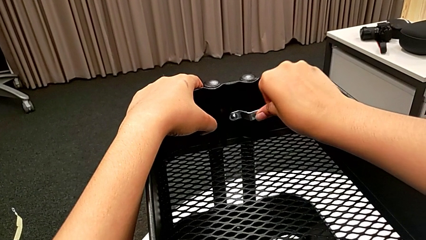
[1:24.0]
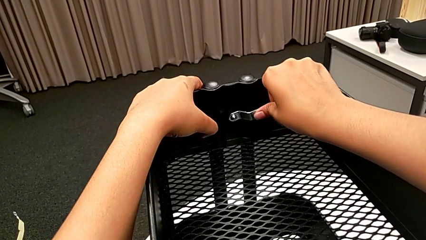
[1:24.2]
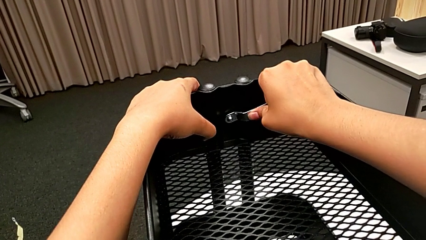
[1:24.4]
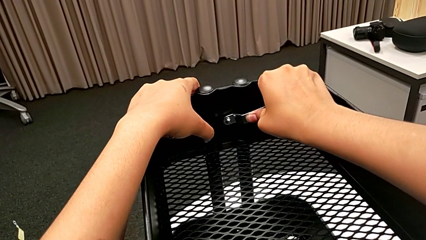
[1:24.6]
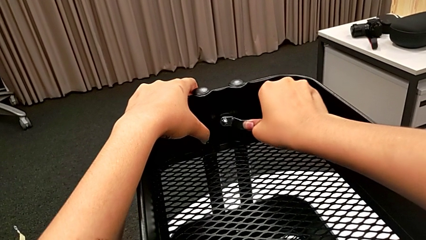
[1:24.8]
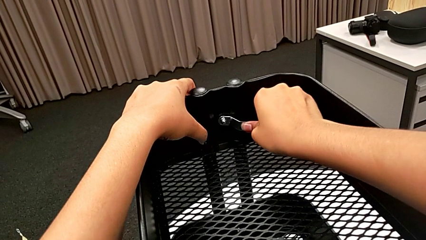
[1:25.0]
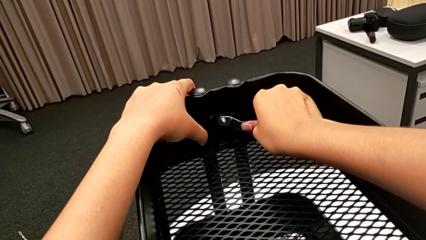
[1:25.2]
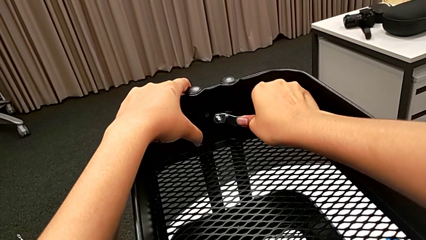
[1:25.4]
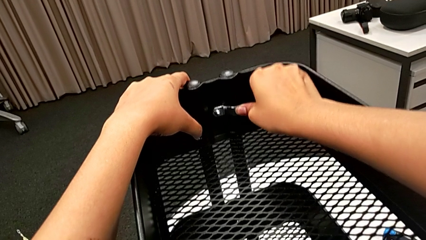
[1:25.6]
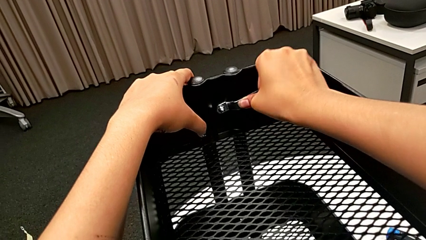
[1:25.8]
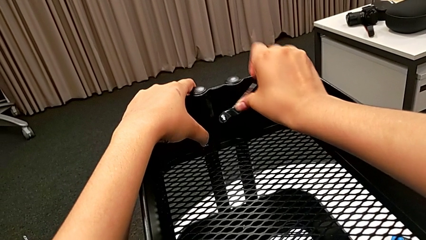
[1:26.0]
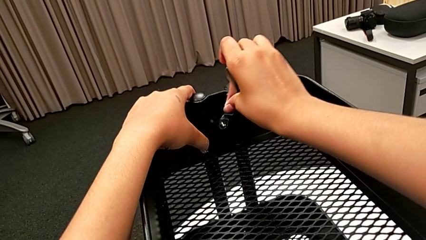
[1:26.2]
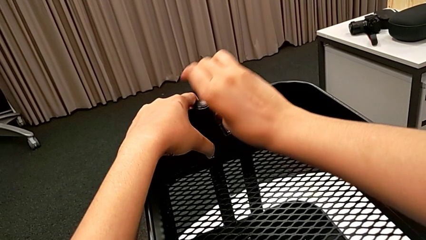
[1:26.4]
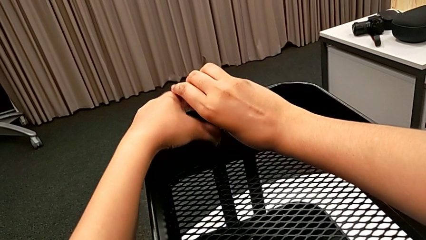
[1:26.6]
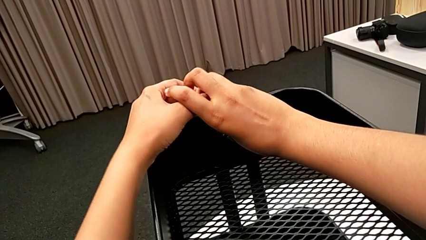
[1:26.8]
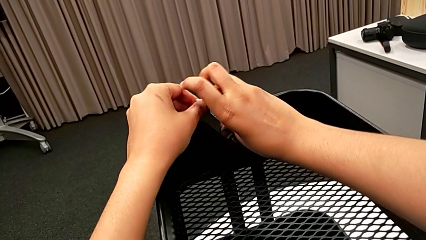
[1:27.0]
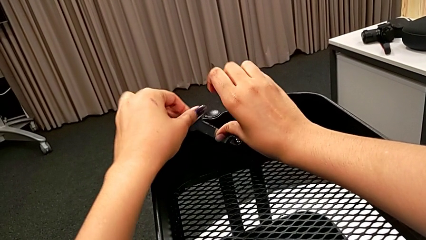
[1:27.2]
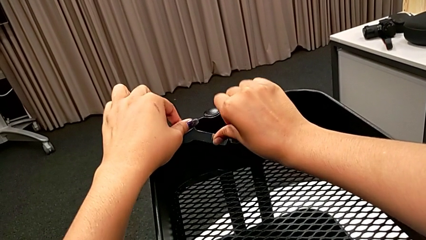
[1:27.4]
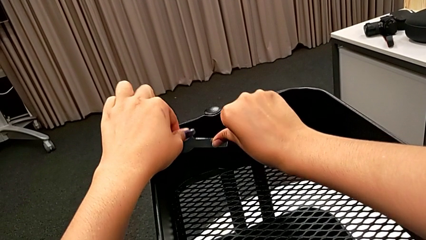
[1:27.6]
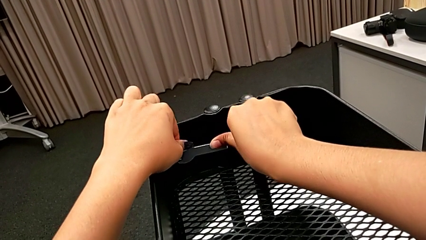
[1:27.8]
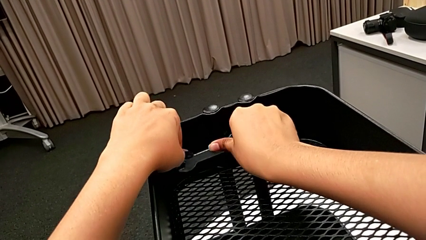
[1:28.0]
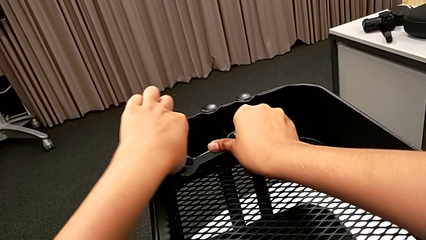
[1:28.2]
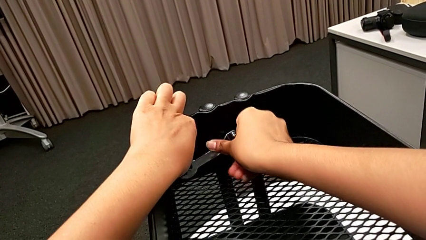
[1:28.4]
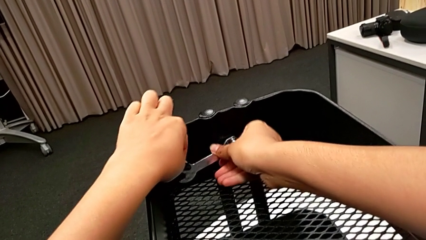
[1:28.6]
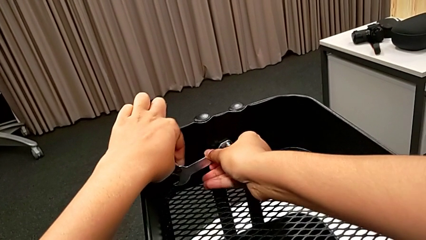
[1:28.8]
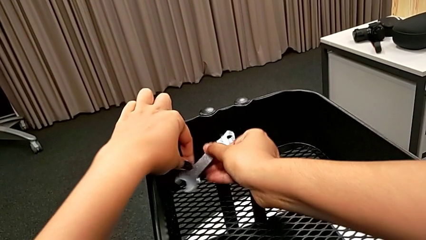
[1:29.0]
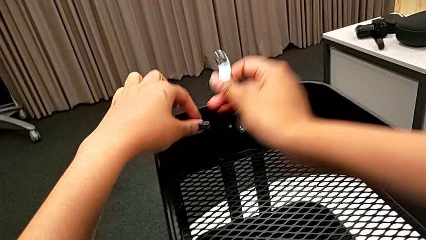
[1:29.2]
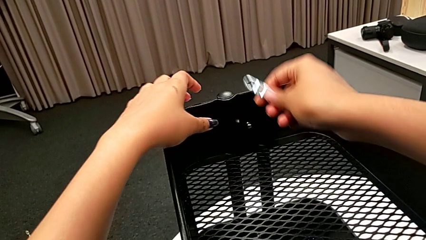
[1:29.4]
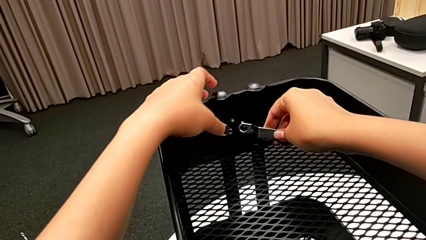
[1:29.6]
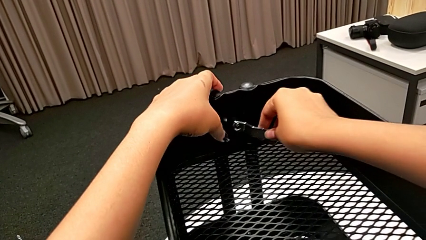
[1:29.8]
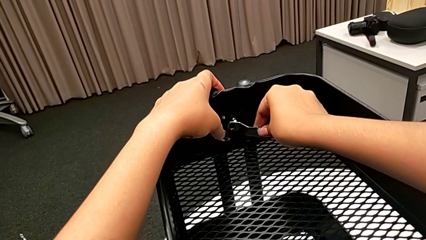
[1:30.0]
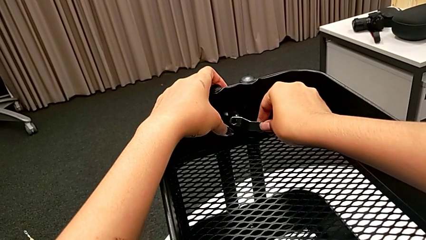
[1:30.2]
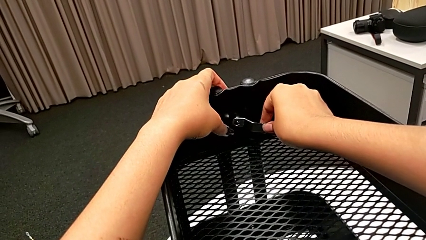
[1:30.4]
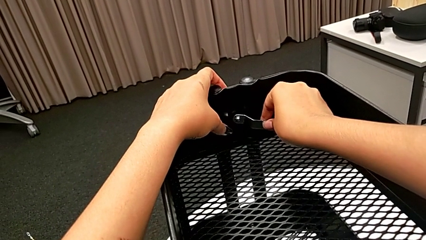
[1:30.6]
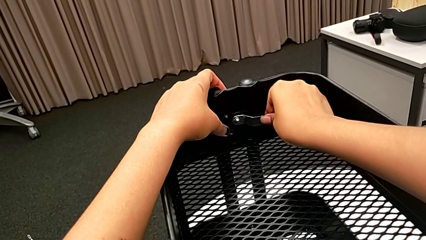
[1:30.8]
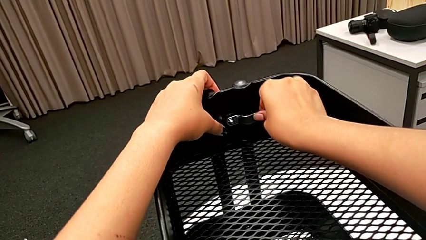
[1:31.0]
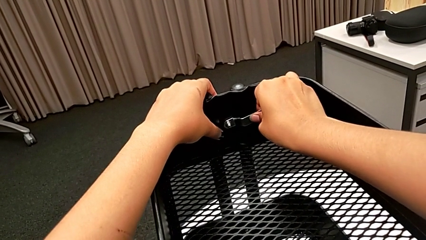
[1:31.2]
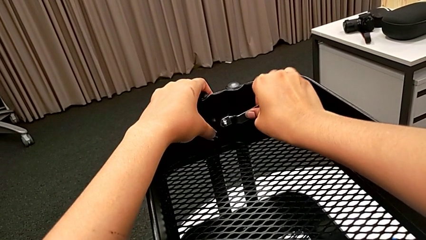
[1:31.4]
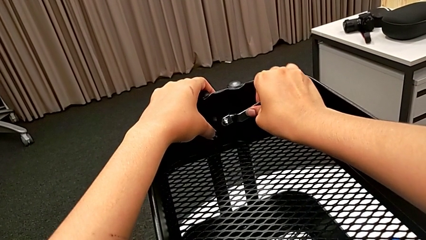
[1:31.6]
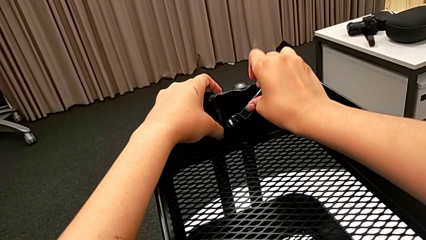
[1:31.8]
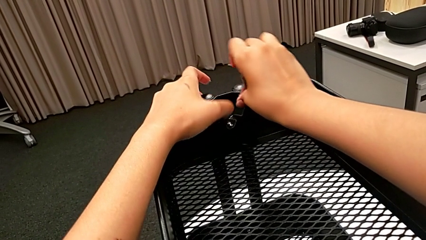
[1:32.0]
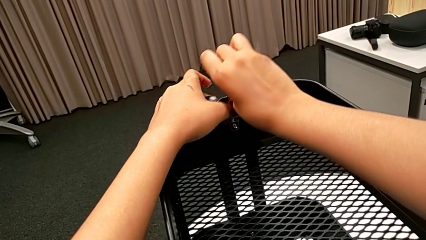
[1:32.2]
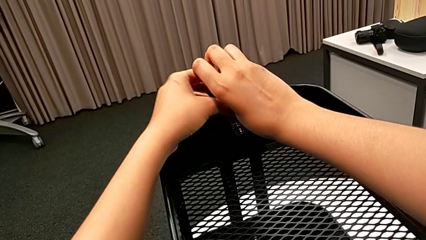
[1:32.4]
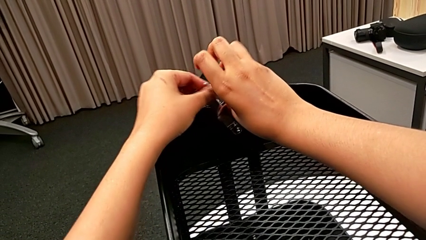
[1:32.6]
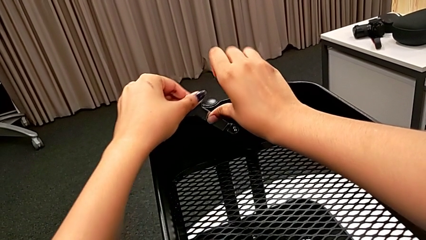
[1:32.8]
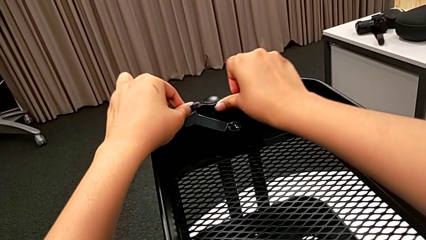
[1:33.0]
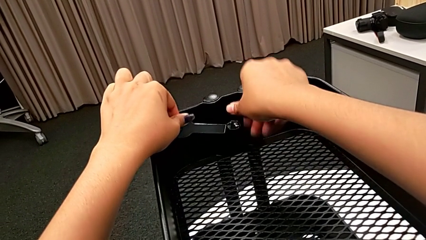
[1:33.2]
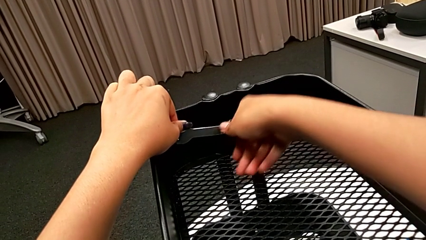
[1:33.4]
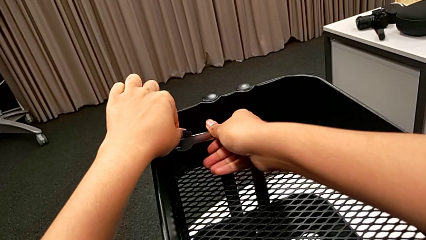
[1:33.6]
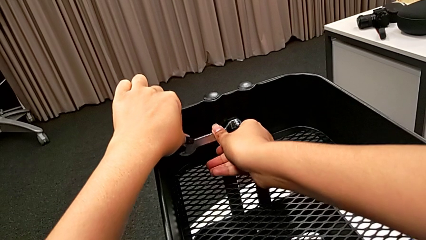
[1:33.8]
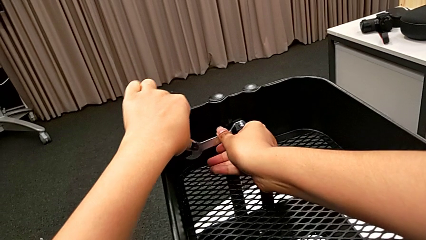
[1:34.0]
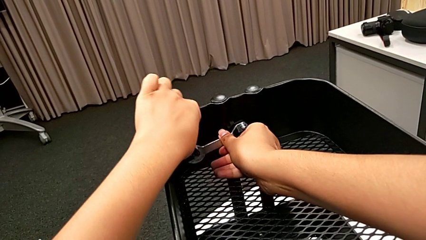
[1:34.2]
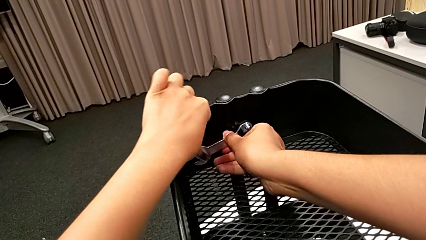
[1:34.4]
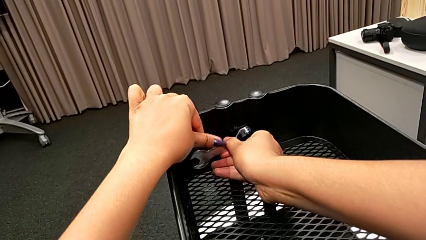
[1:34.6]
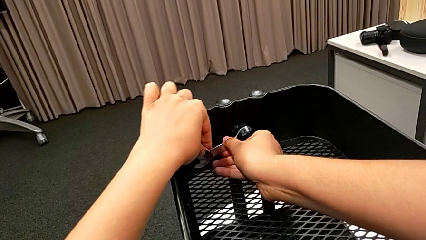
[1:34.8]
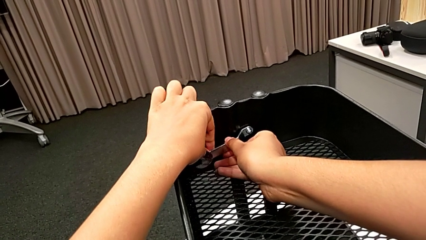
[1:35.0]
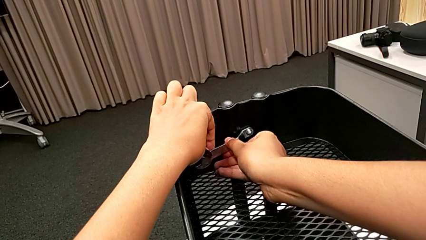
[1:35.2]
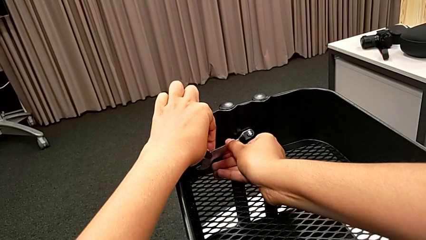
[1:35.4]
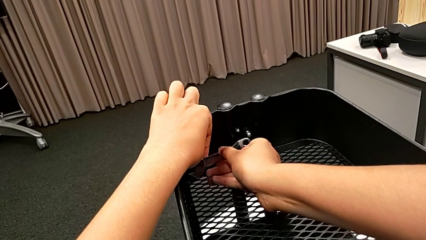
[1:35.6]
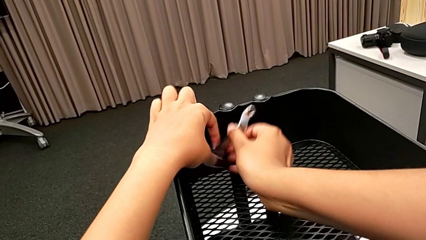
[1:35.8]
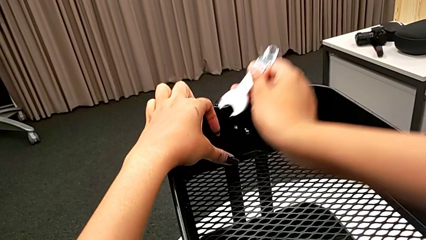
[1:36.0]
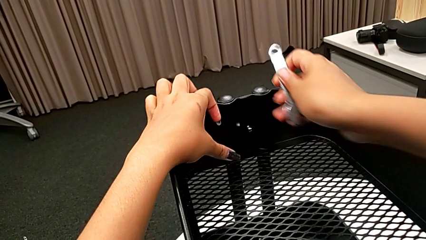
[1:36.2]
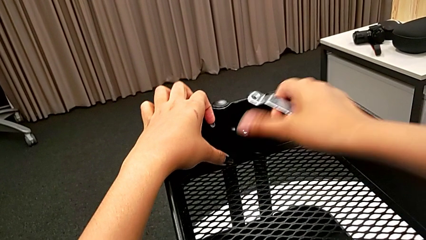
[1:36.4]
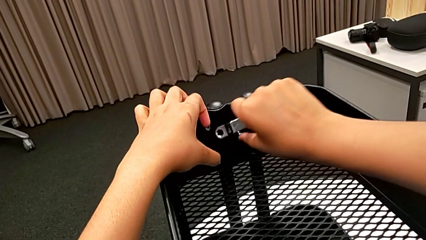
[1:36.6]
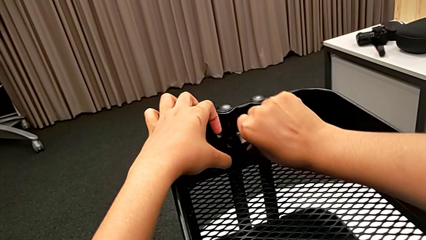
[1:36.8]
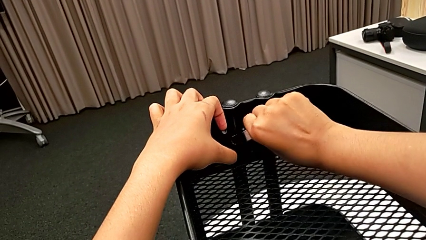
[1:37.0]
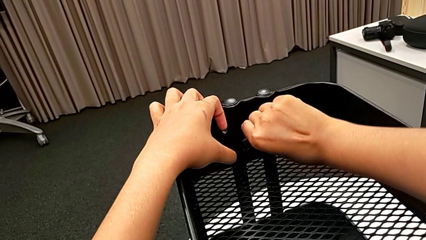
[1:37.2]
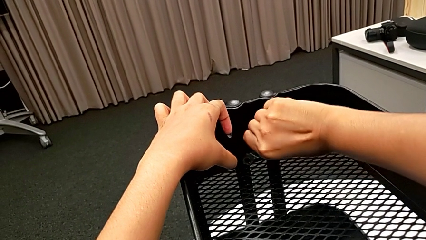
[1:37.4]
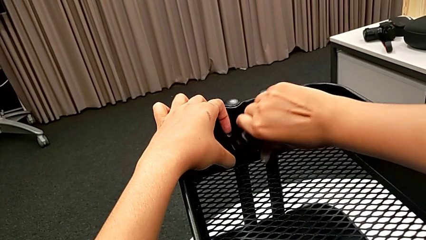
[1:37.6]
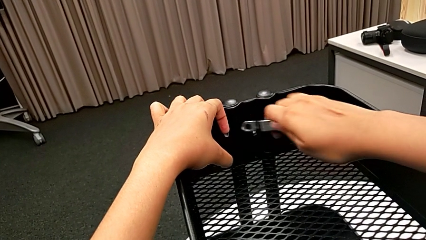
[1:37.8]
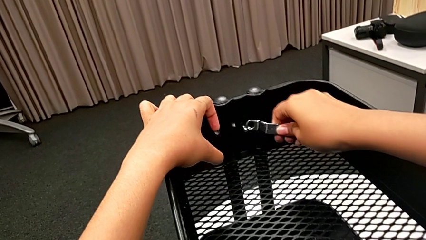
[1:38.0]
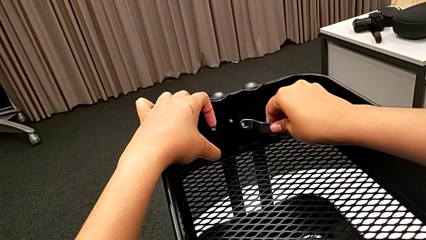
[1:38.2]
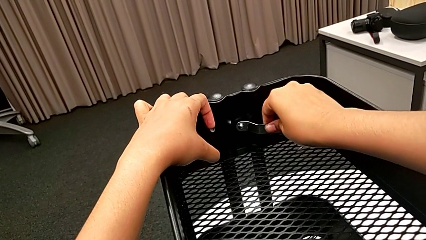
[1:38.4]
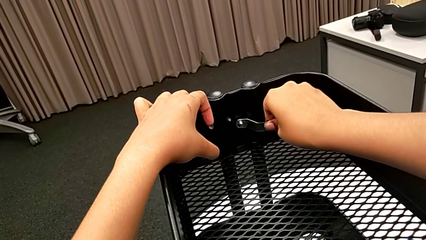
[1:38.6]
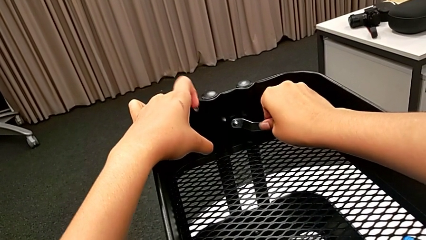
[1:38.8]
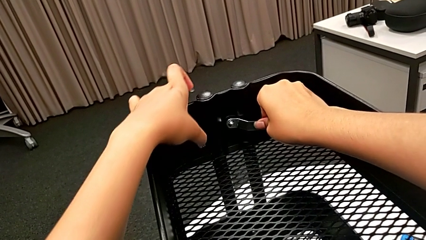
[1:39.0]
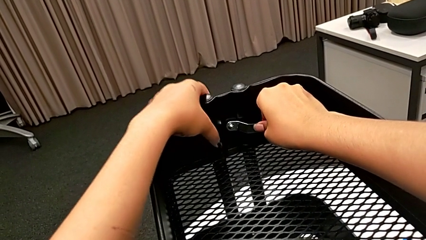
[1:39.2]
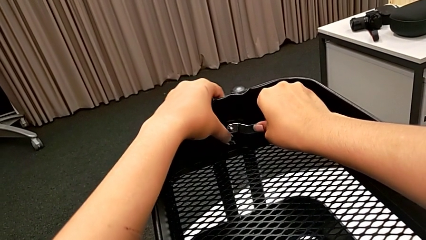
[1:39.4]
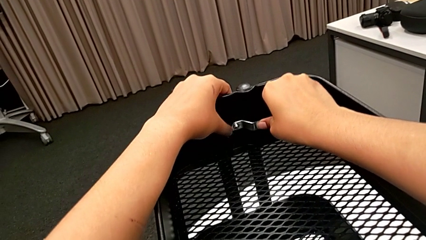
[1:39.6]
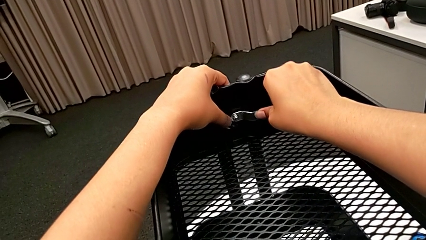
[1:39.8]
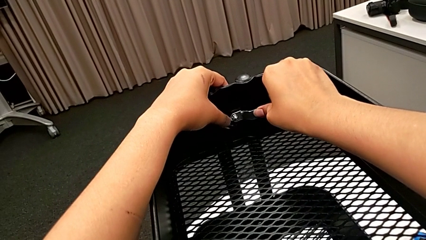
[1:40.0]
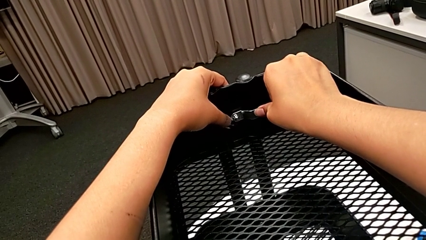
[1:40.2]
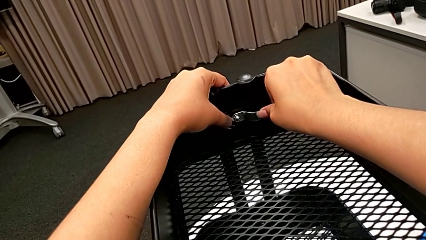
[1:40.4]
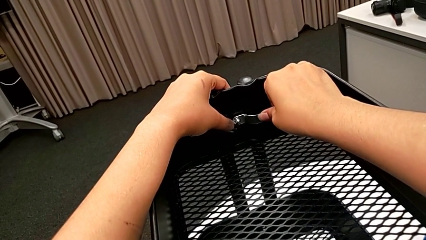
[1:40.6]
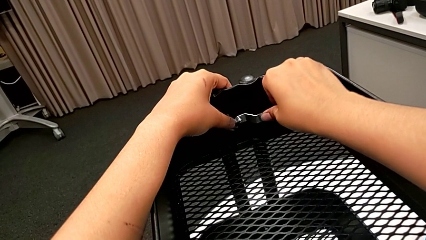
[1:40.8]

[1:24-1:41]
The camera wearer is unscrewing the first bolt from the bracket's screw. They unscrew the first hexagon cap nut, hold it and begin to unscrew it.
